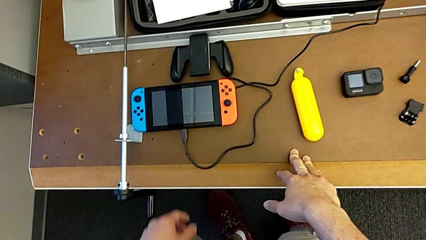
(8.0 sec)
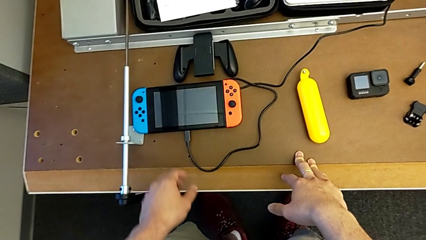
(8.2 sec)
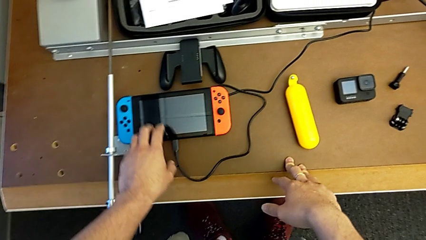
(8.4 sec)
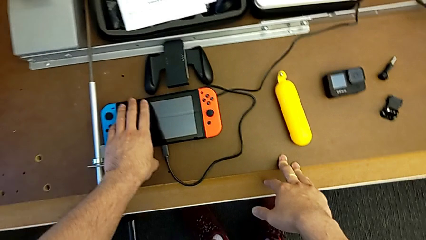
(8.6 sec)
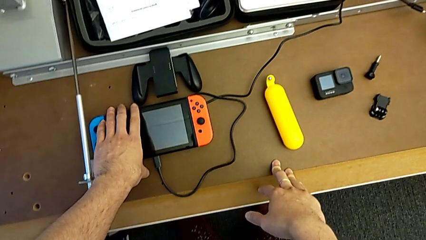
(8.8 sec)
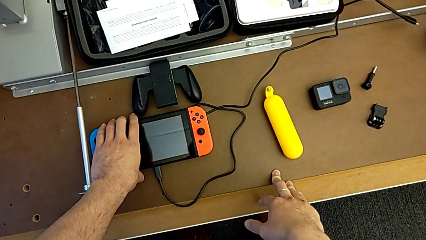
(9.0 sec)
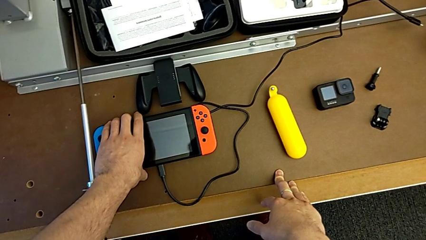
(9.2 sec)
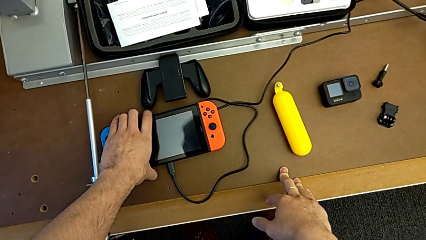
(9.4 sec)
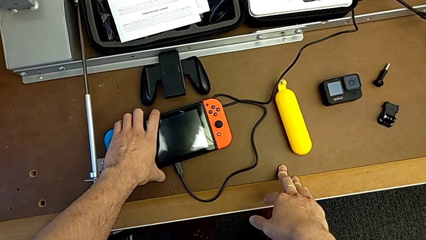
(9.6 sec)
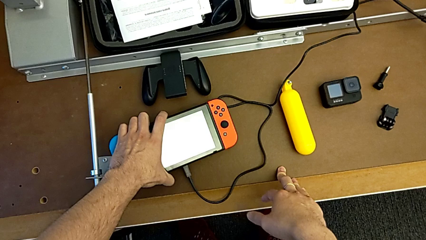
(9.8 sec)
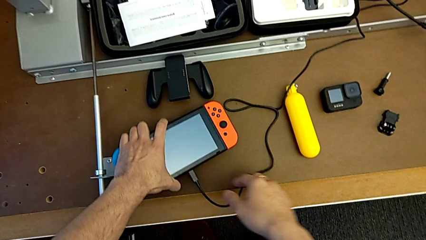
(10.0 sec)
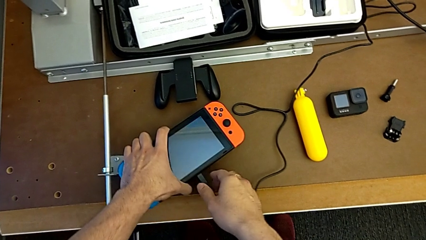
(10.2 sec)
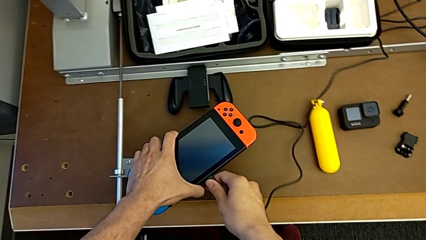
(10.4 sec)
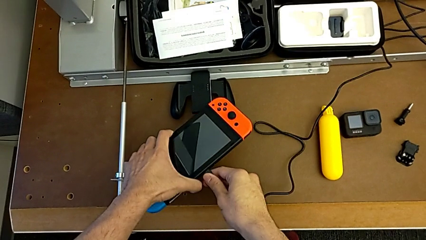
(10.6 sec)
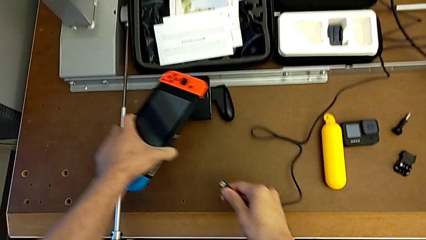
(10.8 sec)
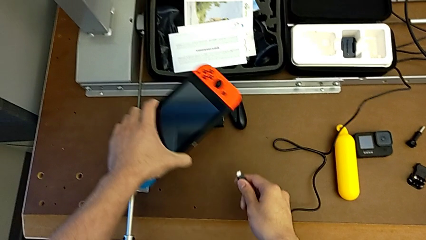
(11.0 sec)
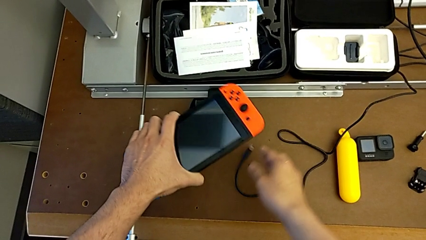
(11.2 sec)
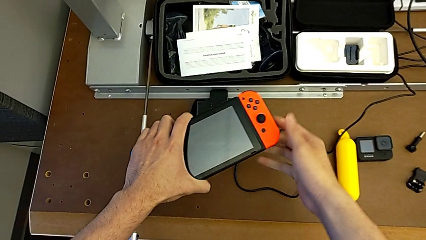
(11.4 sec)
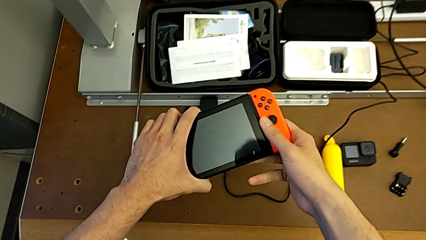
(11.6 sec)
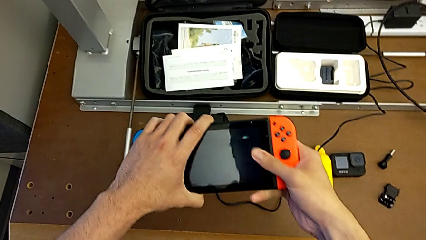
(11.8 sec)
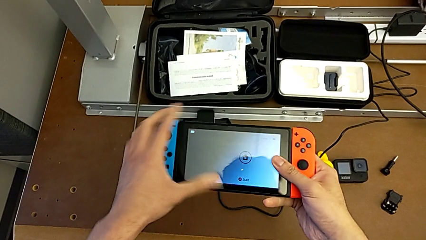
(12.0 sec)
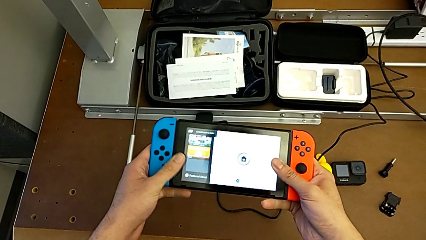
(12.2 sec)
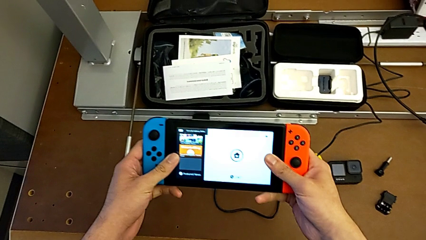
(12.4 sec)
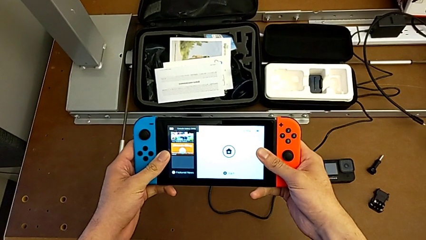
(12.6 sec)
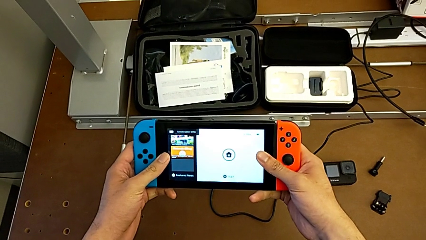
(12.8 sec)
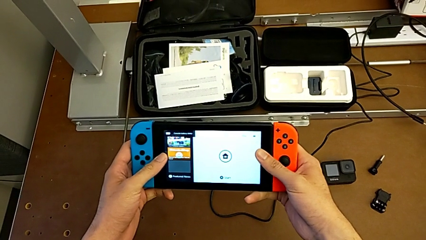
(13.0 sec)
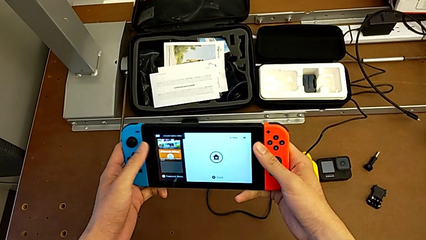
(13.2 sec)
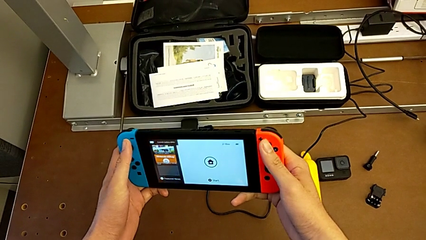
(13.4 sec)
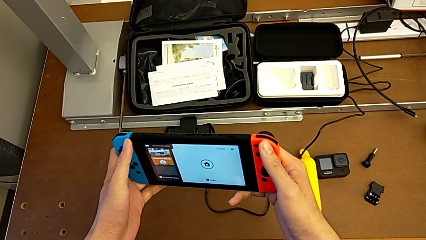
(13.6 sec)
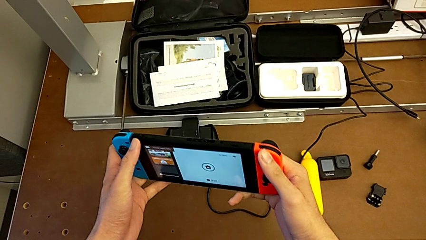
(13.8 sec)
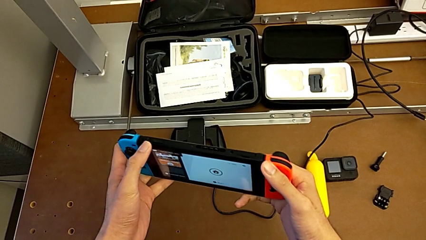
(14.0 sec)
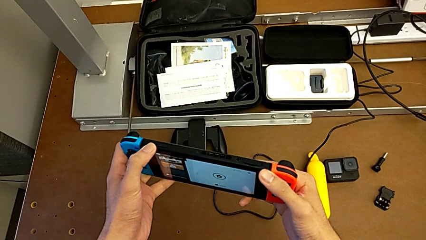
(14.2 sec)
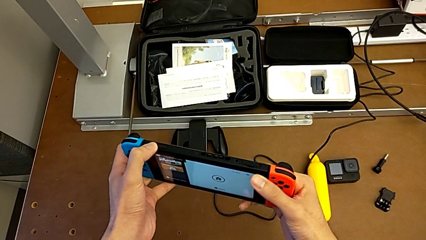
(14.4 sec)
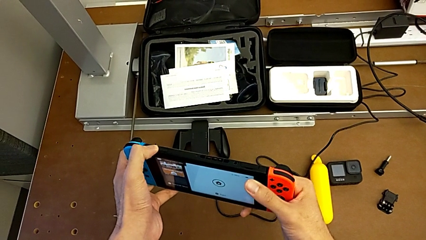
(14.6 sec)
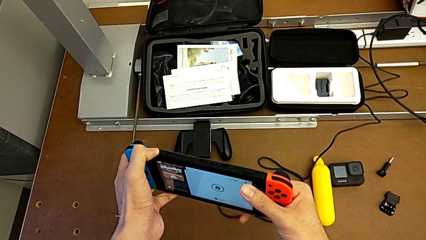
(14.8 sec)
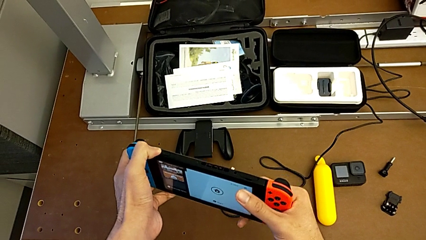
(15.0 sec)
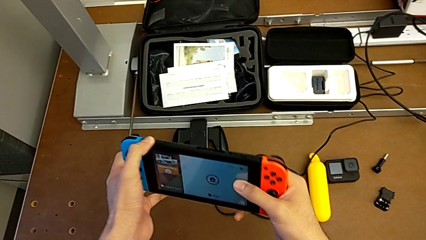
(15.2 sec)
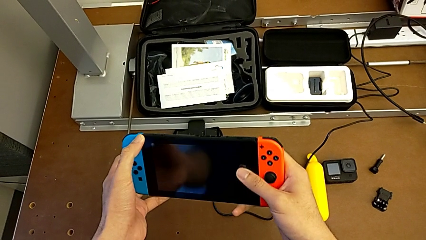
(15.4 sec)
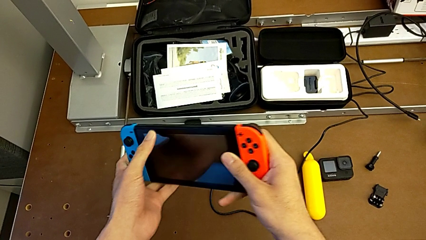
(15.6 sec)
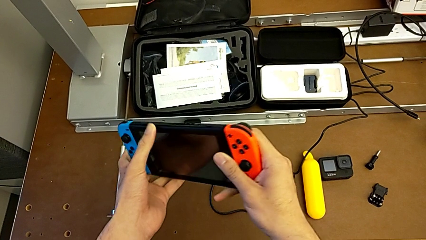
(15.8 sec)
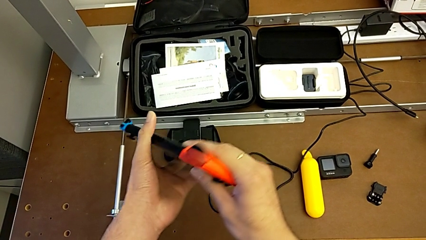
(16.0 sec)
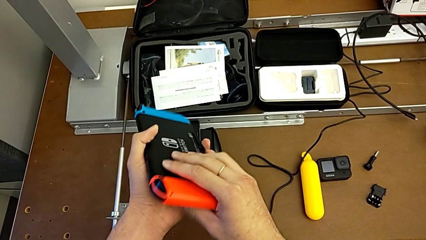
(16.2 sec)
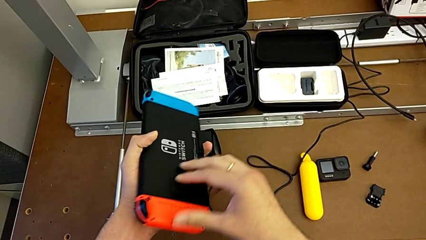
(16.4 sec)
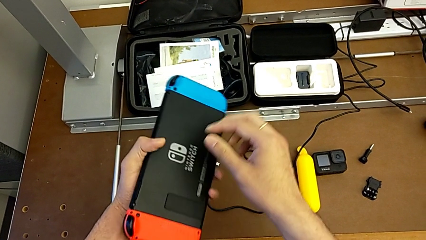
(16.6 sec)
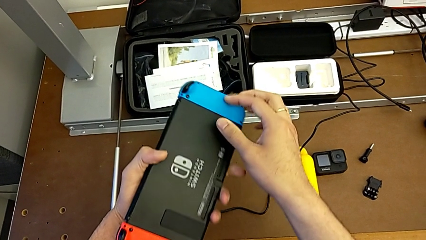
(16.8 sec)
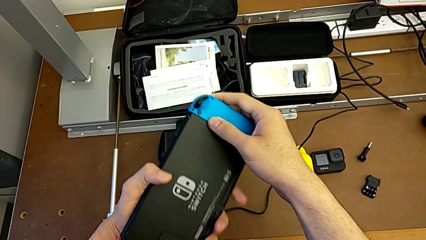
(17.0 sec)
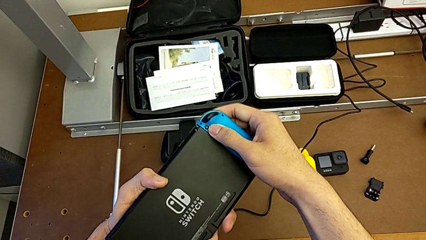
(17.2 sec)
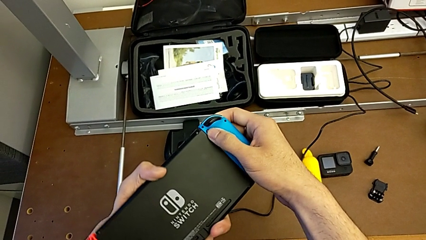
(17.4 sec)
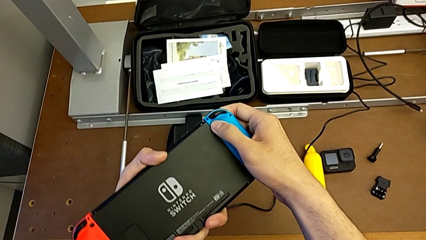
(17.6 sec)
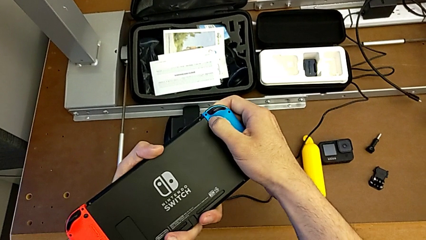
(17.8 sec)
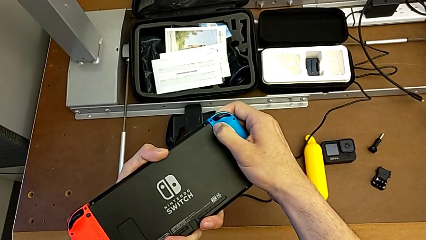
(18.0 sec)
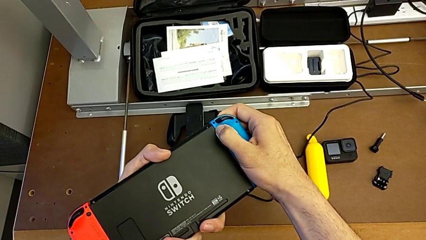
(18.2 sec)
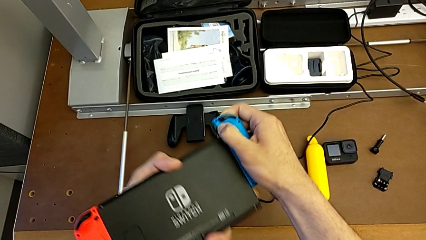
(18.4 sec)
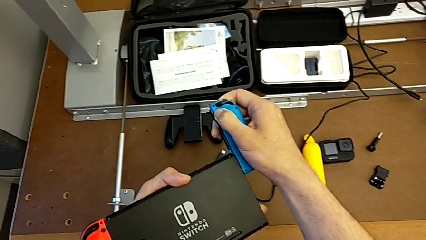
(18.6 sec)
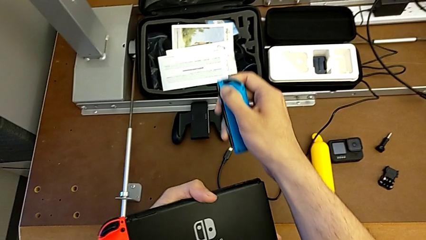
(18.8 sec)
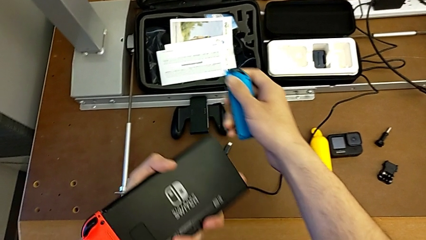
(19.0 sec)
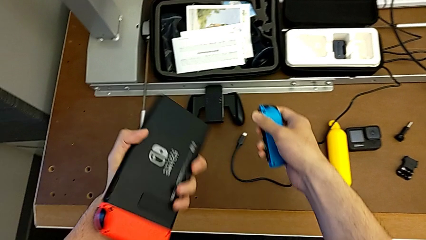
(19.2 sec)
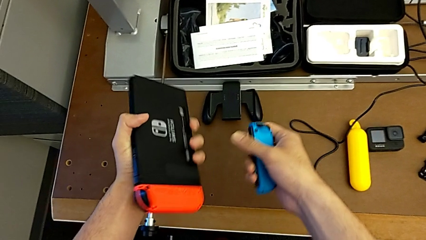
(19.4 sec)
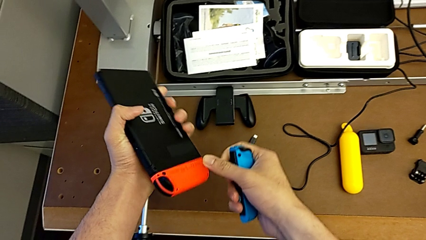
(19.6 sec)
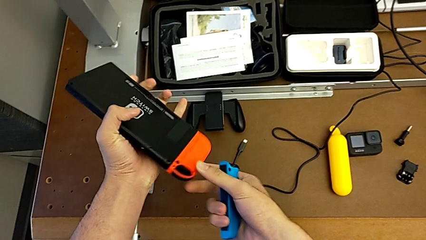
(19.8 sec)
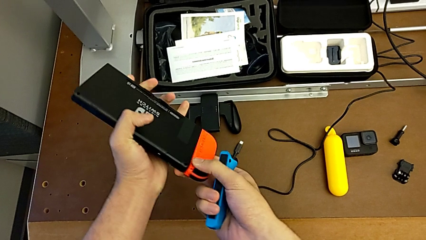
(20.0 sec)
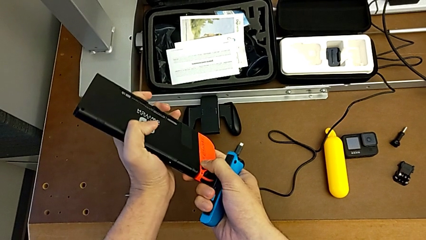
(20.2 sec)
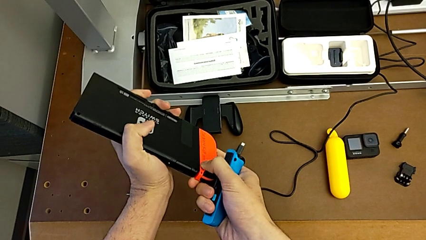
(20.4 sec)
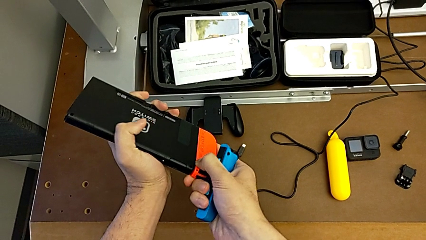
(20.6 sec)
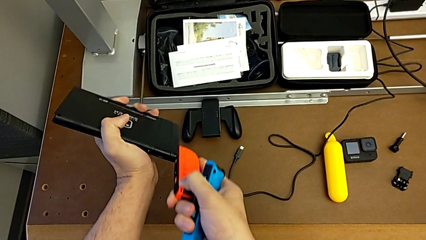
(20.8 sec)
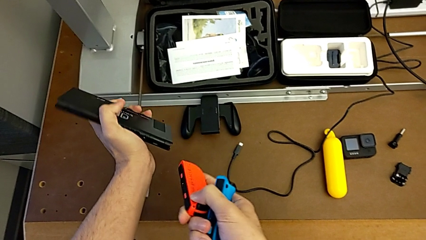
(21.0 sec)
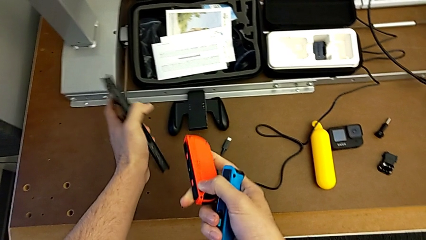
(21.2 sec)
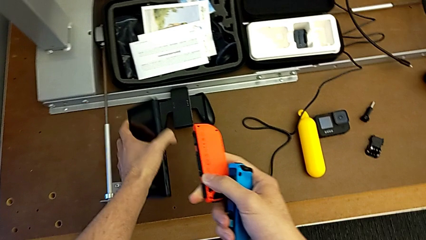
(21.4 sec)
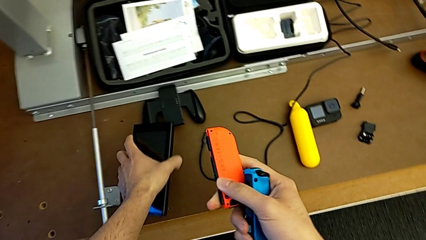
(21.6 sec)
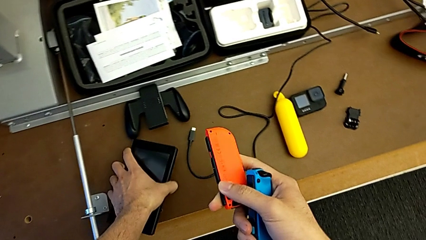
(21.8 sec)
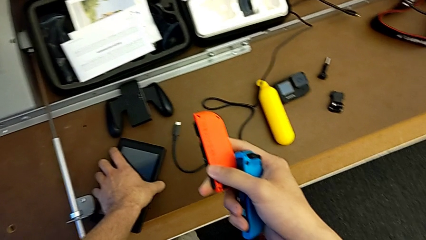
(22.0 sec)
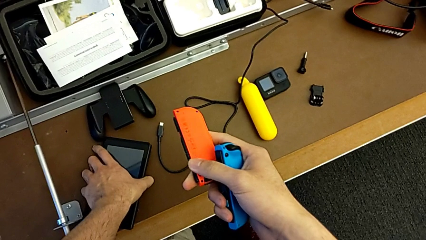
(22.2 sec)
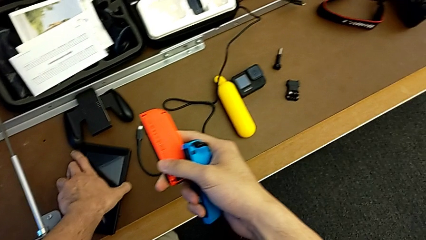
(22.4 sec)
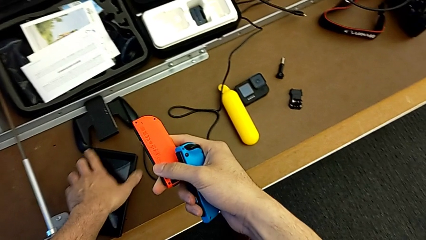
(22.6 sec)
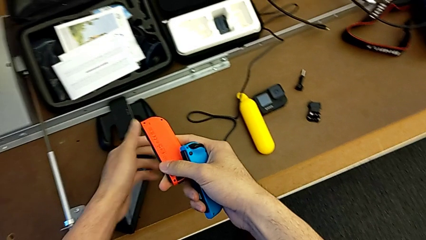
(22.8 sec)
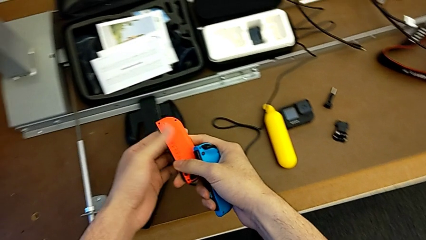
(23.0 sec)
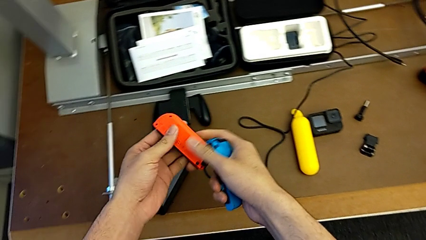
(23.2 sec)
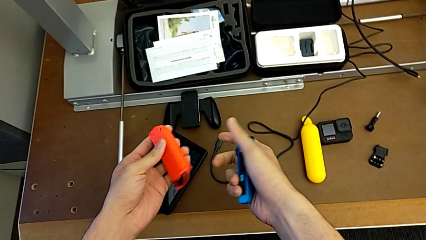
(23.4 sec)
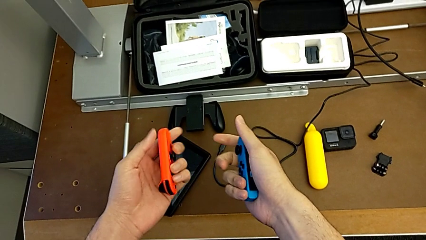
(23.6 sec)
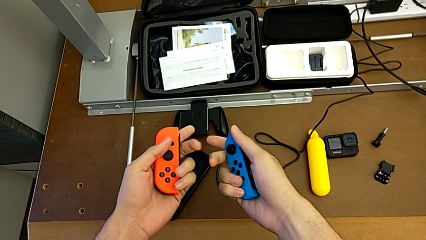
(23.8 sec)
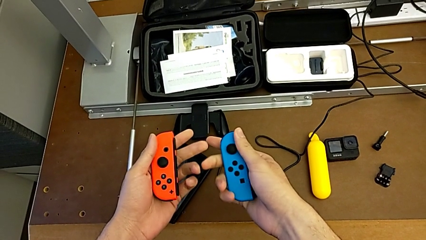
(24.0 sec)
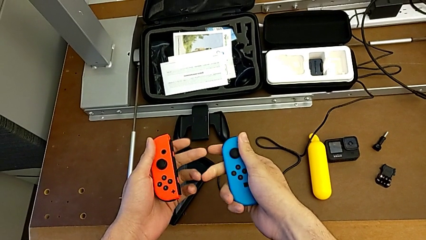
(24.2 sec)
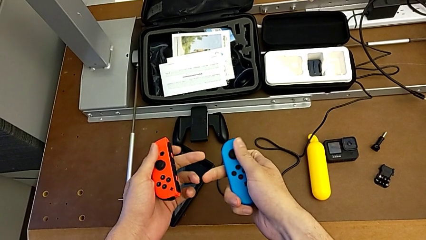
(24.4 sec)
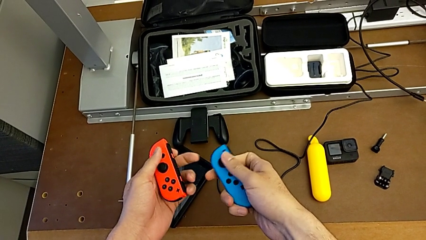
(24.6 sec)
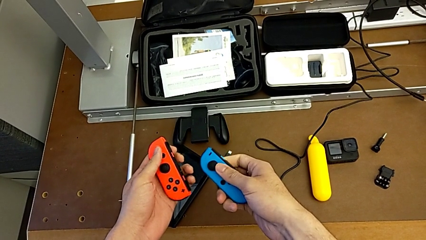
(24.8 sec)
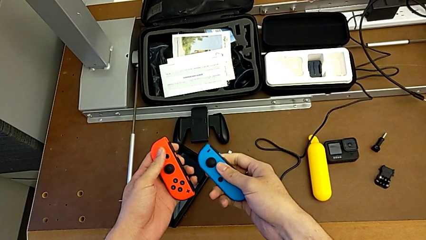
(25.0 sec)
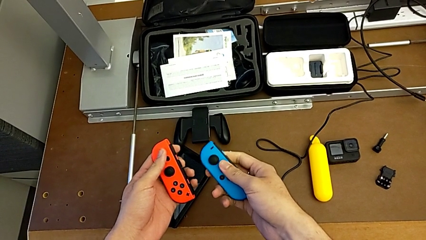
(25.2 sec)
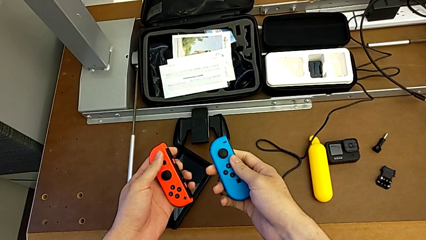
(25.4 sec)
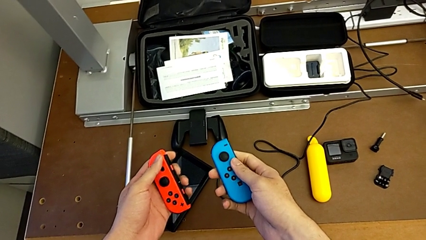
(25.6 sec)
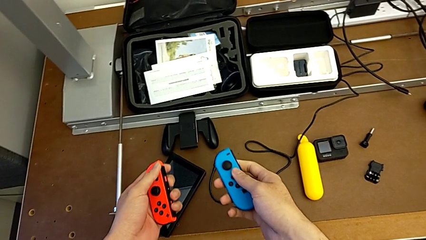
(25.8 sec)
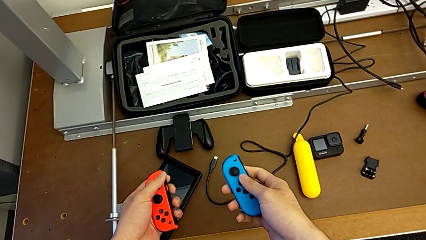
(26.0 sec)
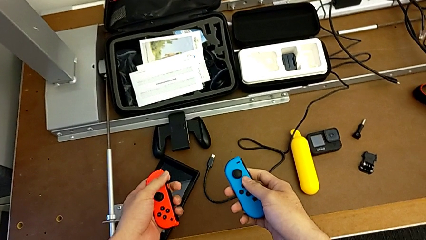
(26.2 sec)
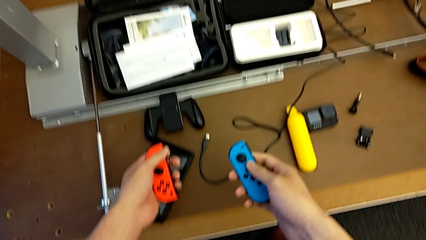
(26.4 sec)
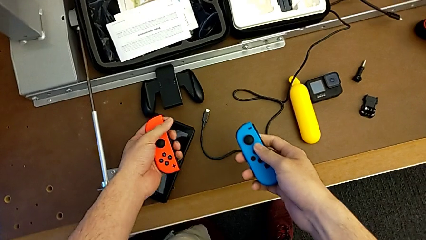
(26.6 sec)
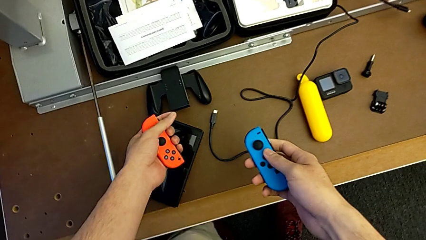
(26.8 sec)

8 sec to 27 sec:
The camera wearer is changing the Nintendo Switch's Joy-Con to a comfort grip. They grab the Nintendo Switch, withdraw it and inspect it. They withdraw the left Joy-Con controller, disassemble the blue Joy-Con controller and withdraw the right Joy-Con controller, all with the right hand. They place the touch screen and inspect the Joy-Con controller.
